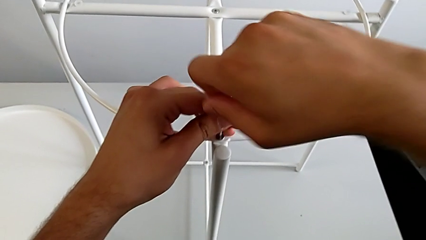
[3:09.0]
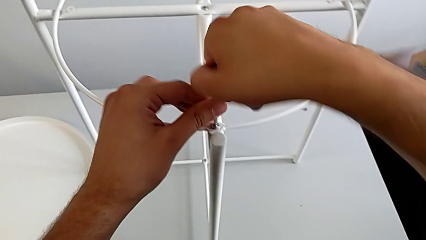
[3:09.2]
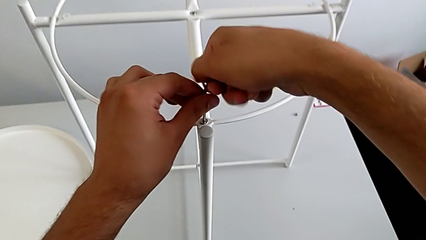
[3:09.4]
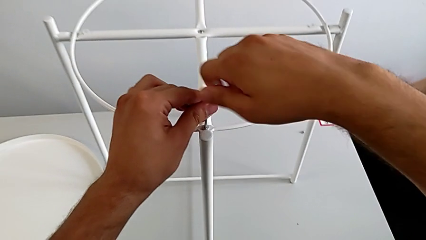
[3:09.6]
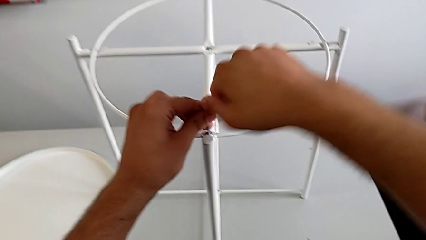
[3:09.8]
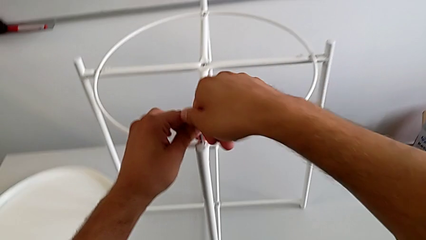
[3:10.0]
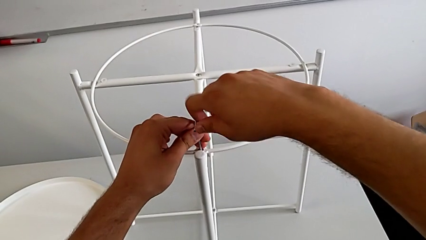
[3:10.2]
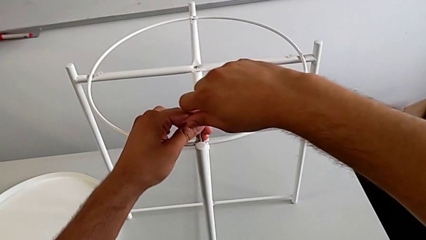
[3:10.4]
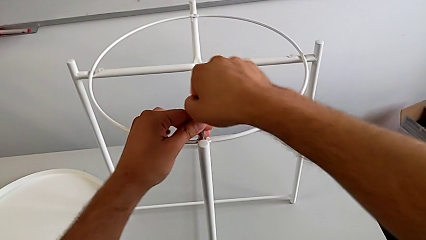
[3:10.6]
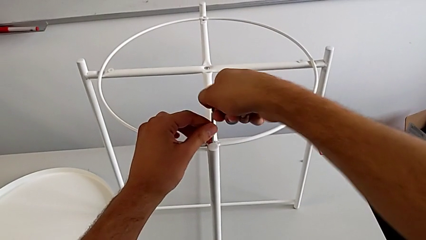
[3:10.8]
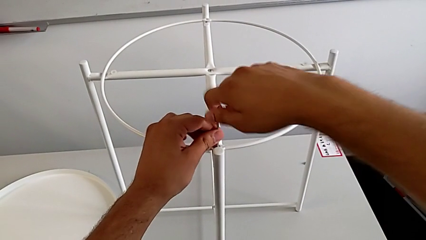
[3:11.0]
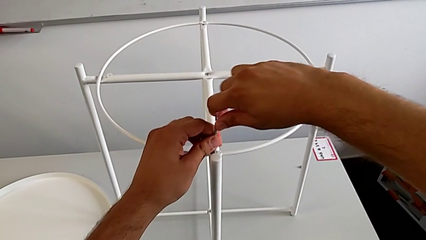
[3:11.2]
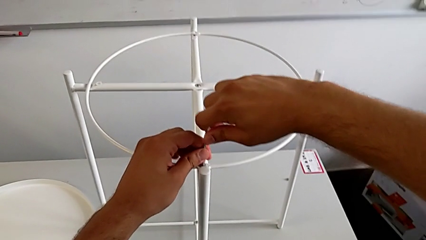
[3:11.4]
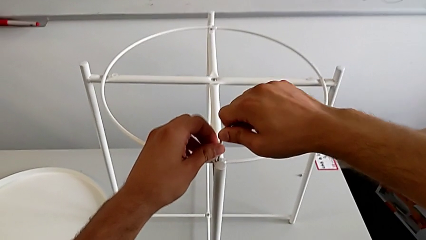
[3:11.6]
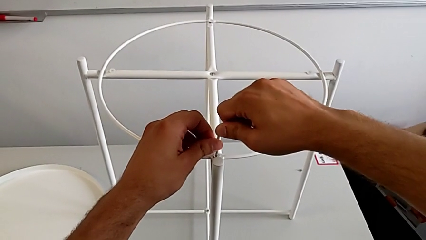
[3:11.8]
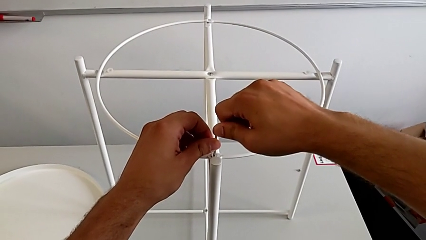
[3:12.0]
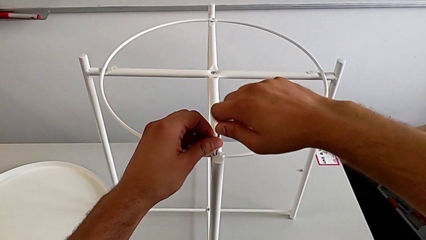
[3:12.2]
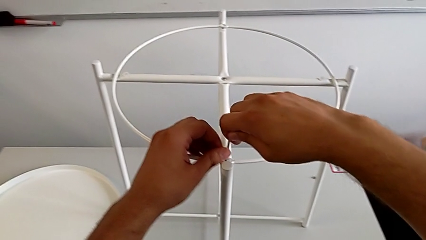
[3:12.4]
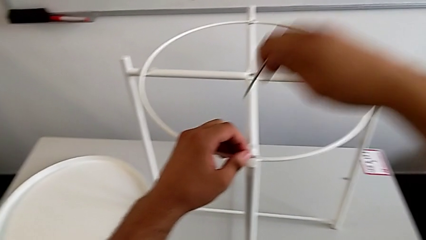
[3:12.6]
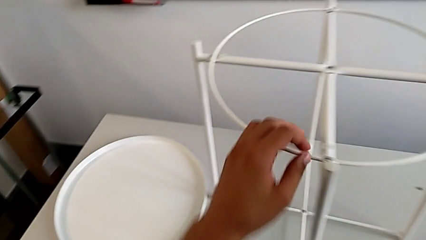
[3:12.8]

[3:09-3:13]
The camera wearer is assembling the screw into the circle and the legs. They keep screwing the hex socket head and withdraw the Allen wrench.

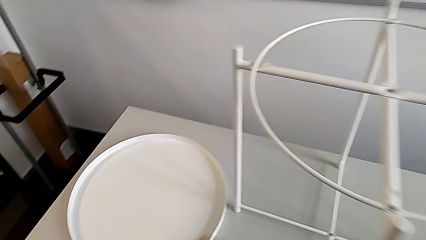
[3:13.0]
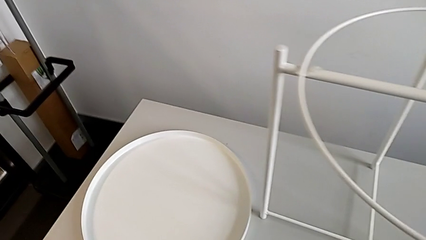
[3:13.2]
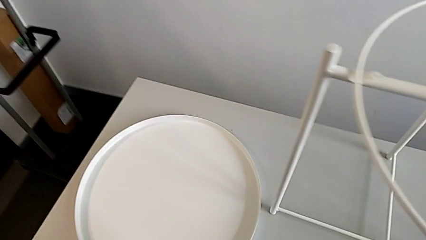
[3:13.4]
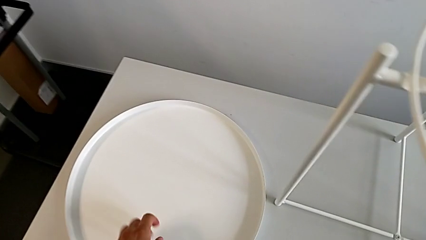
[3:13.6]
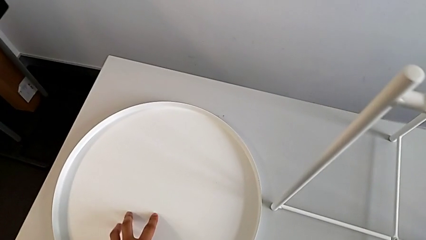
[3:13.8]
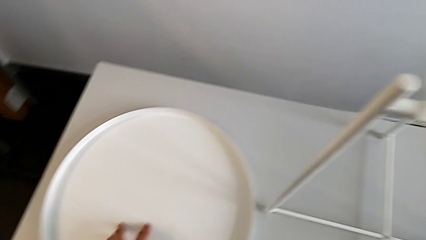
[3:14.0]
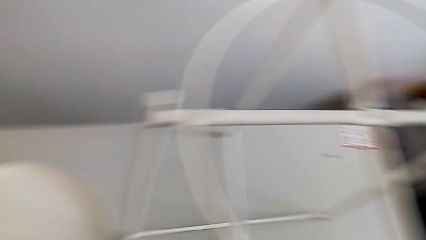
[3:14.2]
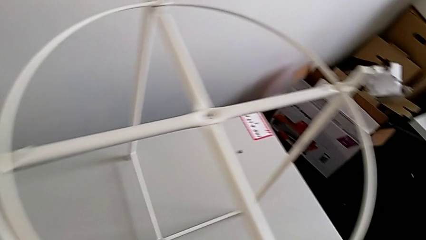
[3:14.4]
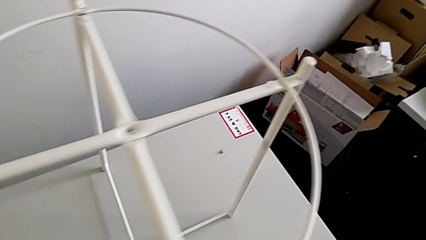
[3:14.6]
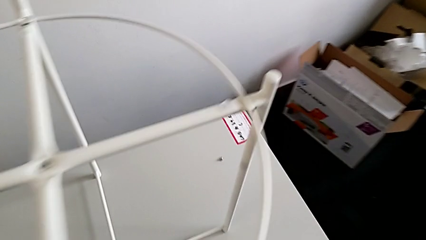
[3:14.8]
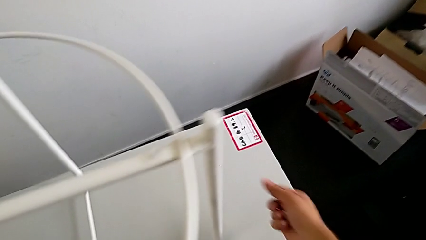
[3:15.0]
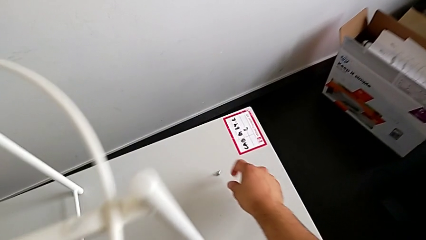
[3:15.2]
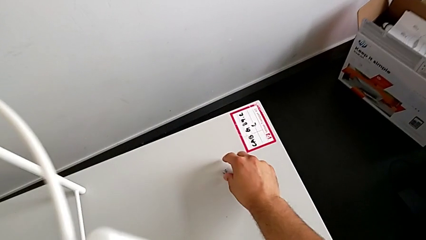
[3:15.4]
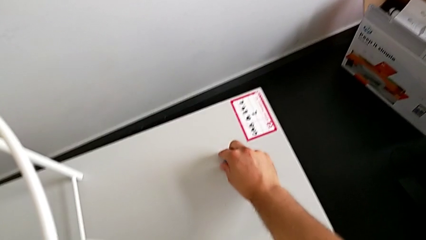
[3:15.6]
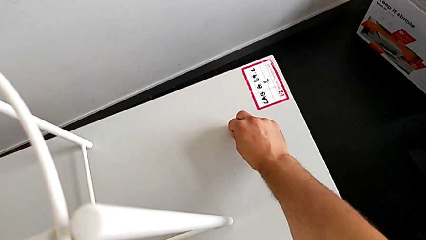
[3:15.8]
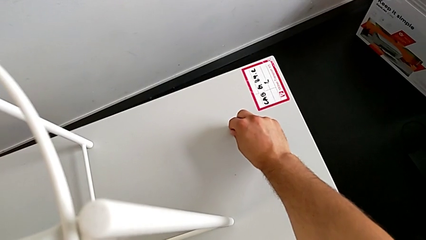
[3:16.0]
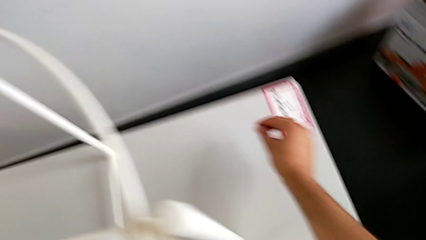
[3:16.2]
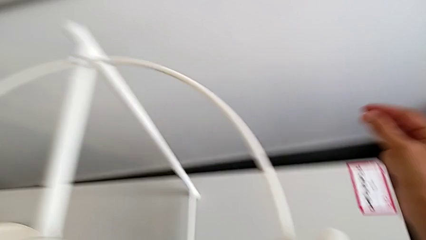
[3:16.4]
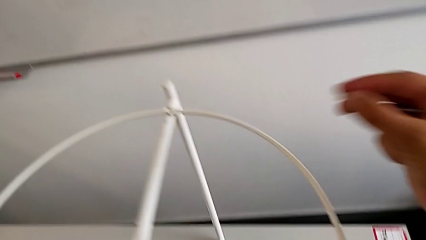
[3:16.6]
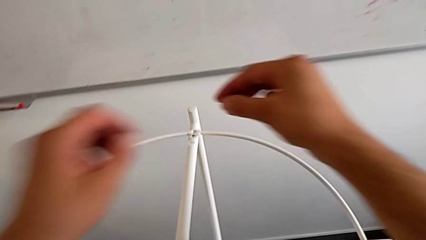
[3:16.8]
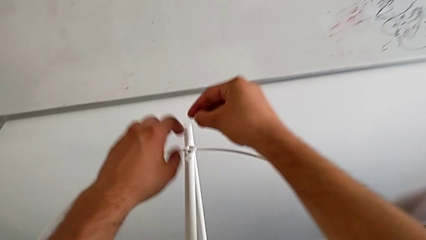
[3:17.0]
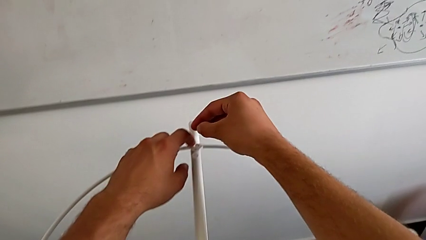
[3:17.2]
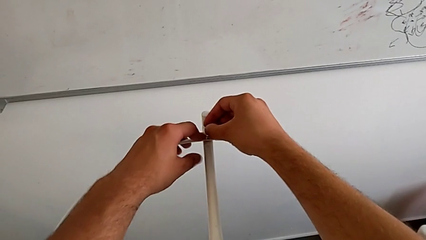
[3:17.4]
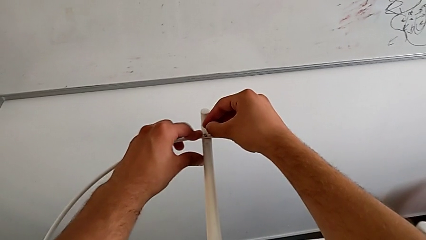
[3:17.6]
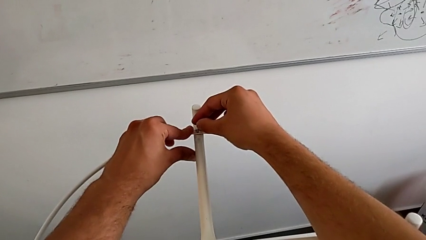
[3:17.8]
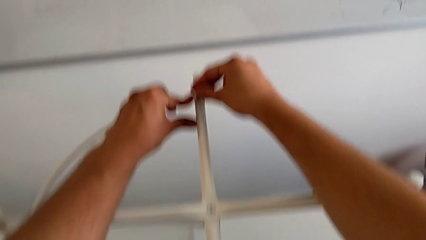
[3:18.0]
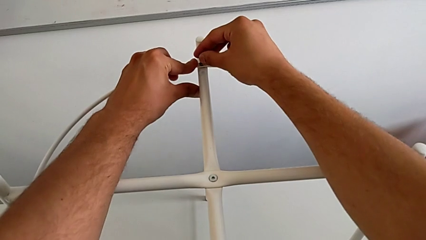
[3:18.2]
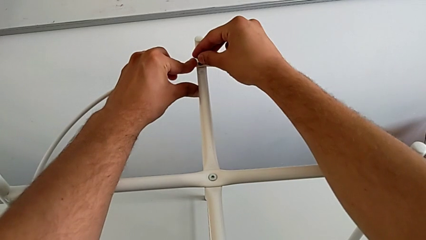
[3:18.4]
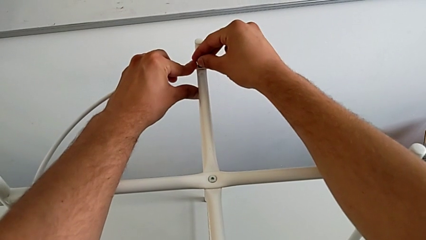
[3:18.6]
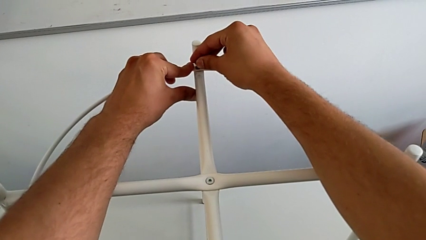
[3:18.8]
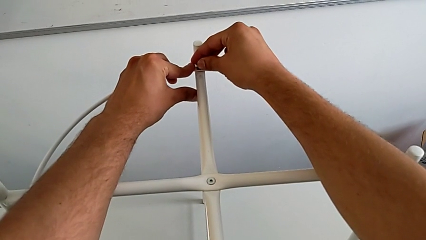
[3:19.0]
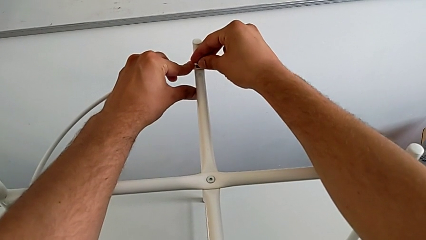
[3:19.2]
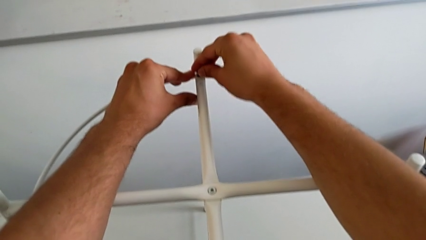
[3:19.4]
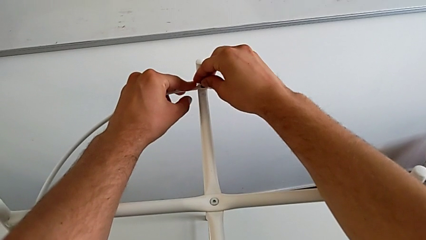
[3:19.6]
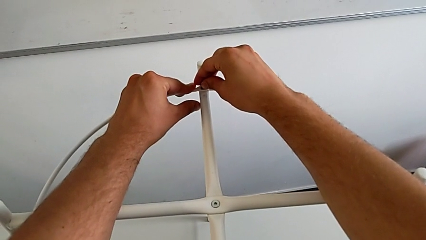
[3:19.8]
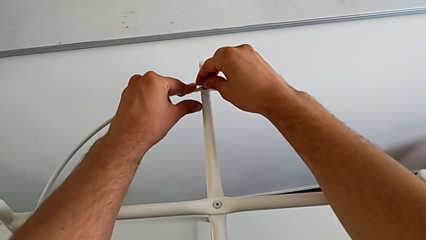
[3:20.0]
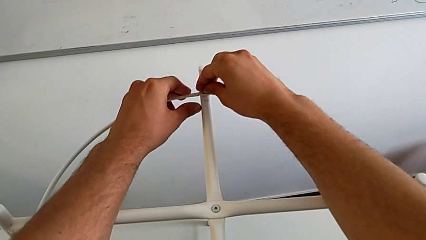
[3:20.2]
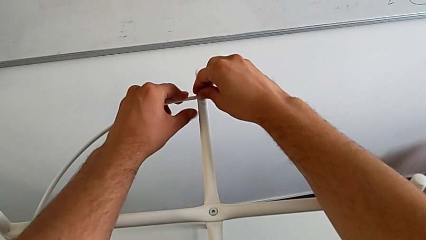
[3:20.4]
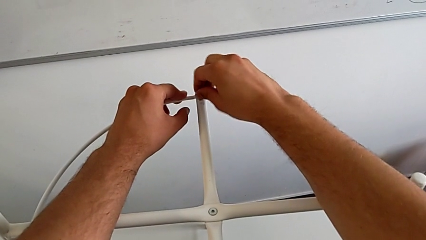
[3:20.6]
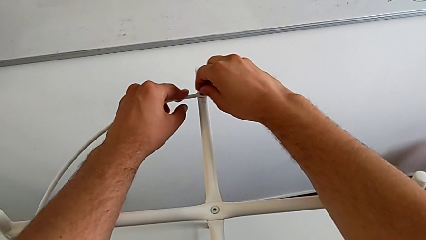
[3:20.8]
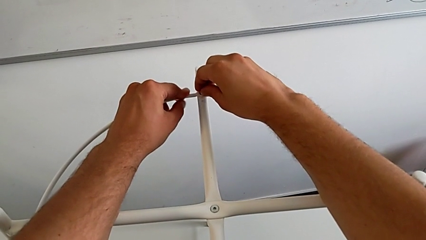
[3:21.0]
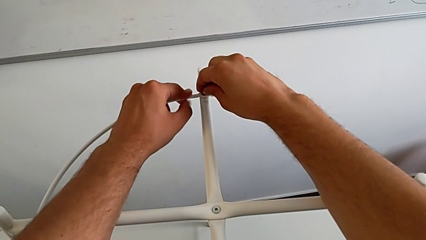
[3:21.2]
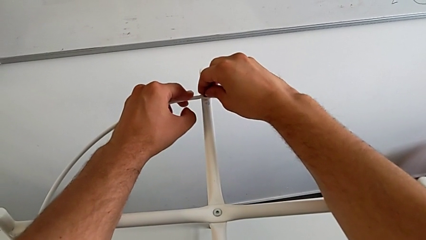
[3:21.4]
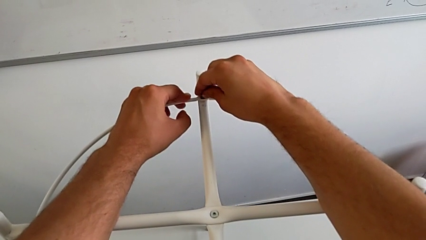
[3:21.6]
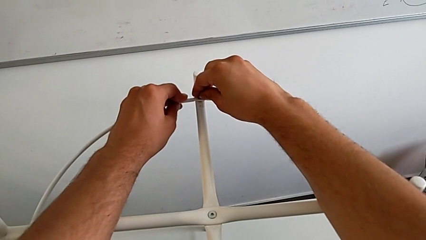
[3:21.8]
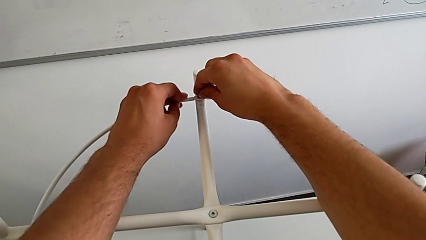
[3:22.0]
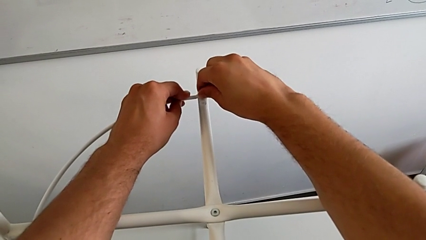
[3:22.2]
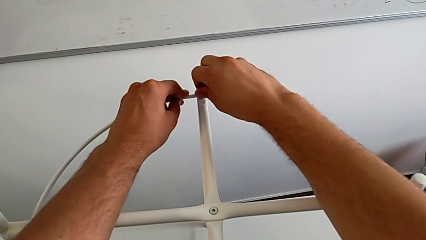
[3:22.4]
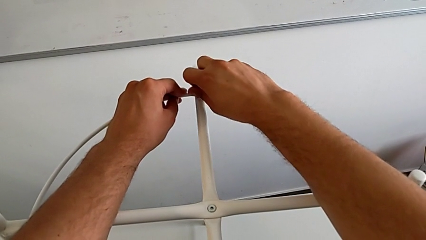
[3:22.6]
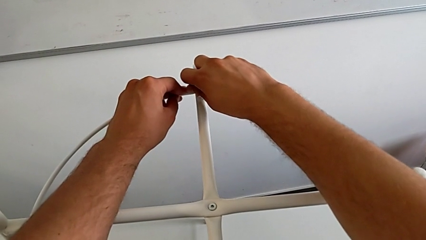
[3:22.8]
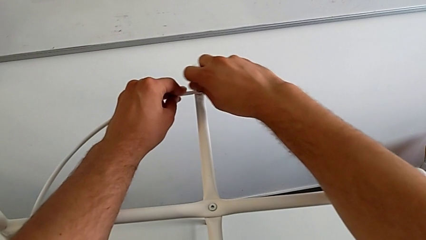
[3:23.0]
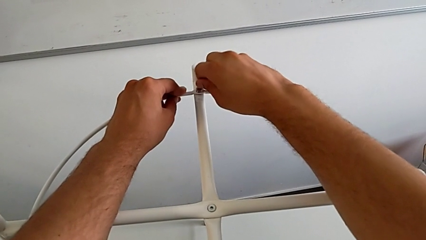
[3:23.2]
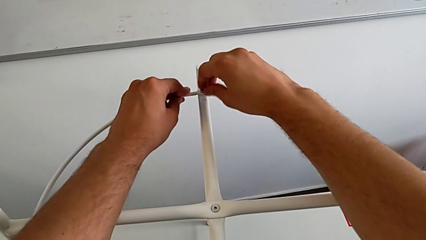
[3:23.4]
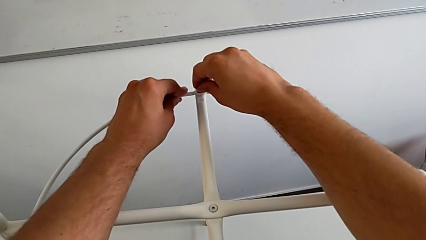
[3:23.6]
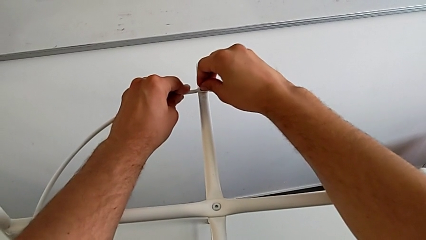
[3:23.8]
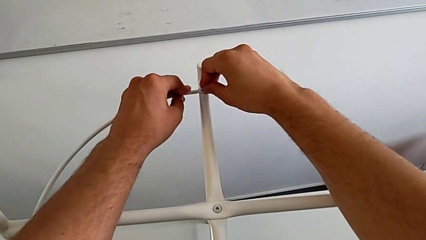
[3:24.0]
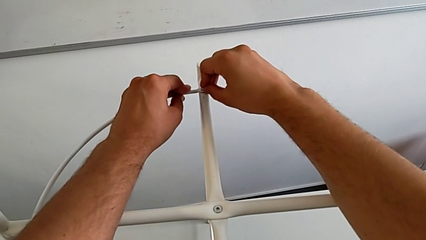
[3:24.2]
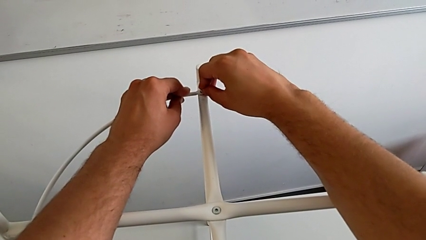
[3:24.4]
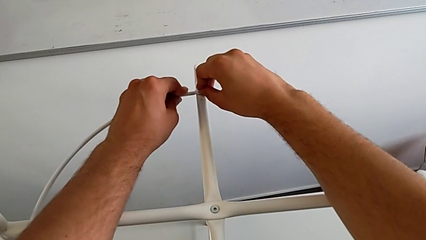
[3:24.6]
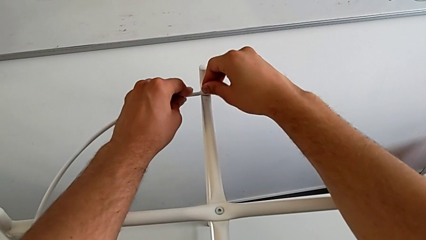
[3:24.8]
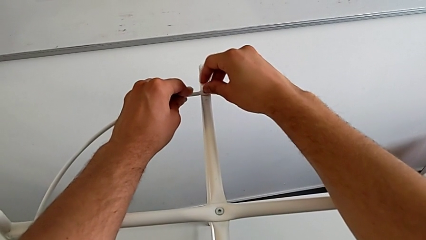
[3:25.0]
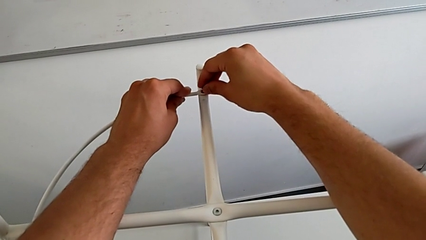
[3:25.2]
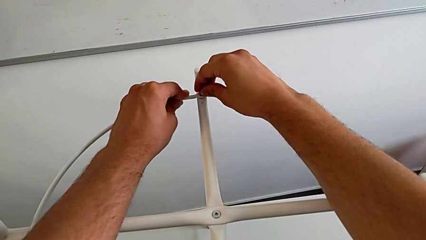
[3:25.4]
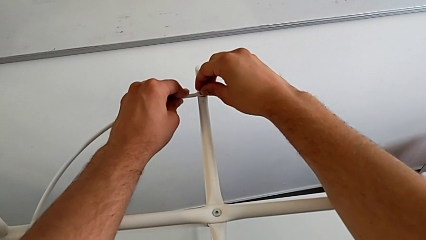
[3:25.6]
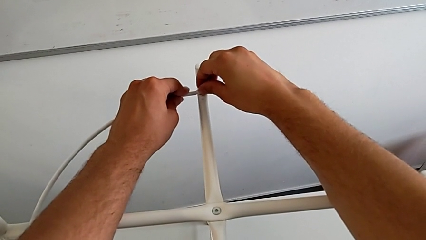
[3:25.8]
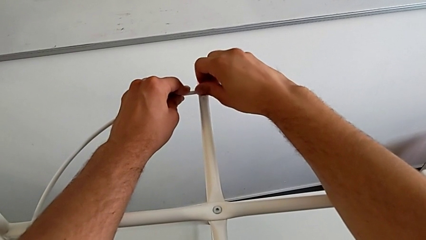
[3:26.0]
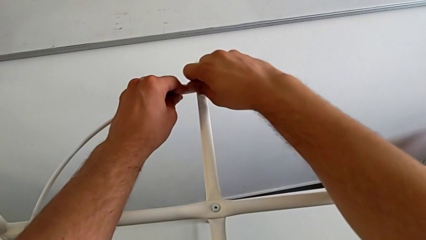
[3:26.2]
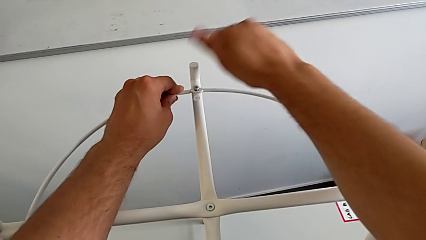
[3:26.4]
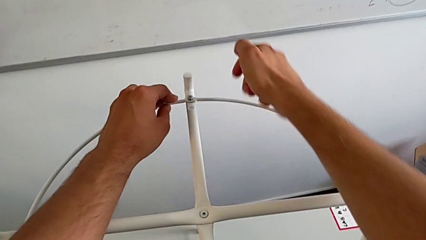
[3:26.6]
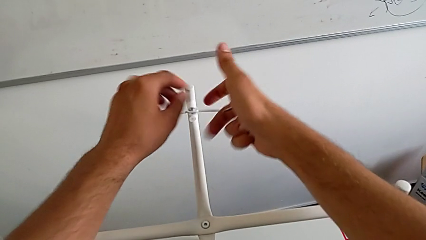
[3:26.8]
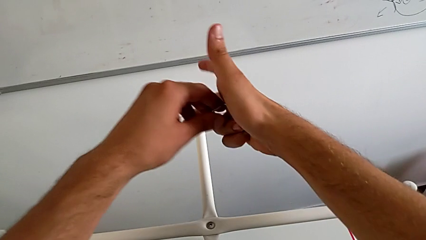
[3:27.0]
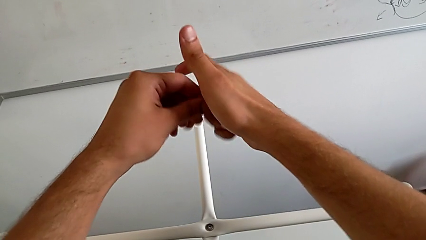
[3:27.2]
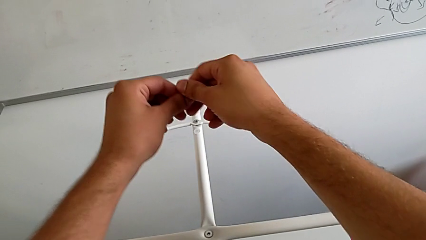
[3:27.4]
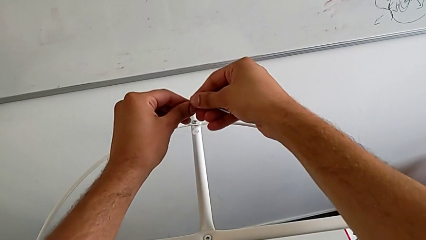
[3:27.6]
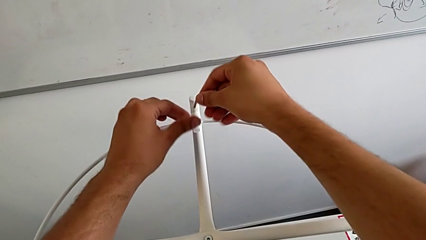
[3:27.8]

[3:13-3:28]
The camera wearer is assembling the screw into the circle and the legs. They inspect the hex socket head, grab it, insert it, align it, screw it and grab the Allen wrench.
